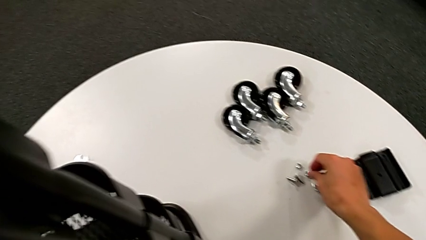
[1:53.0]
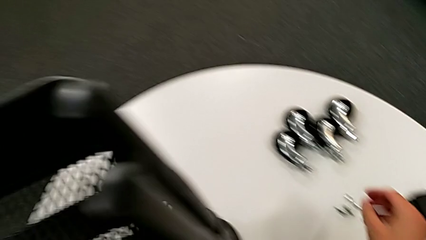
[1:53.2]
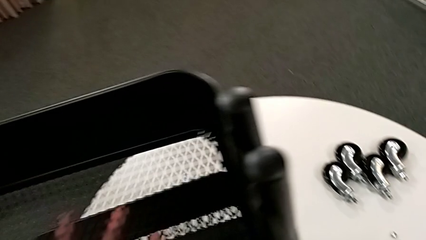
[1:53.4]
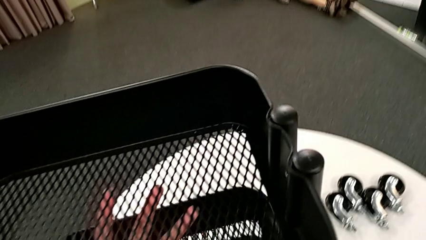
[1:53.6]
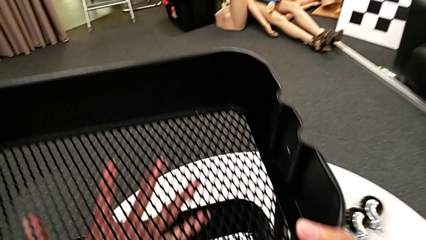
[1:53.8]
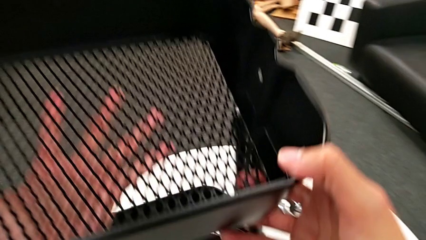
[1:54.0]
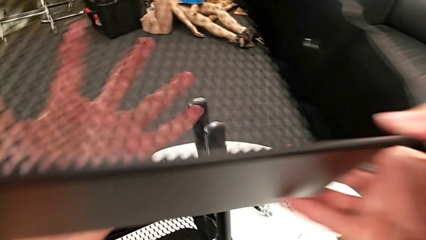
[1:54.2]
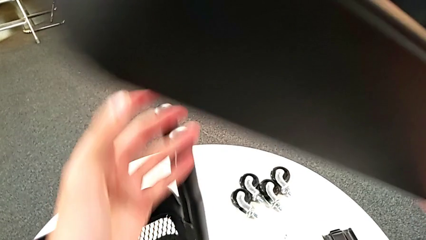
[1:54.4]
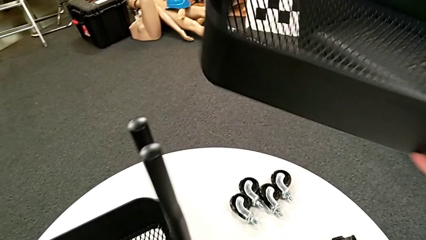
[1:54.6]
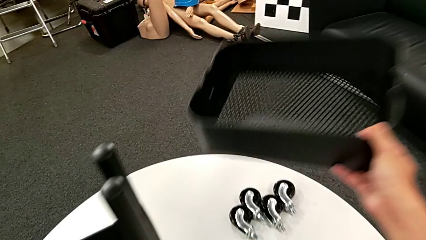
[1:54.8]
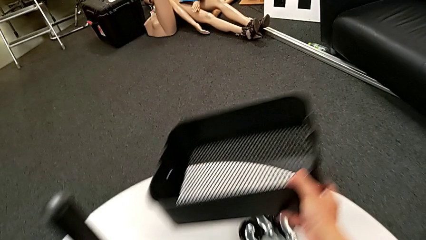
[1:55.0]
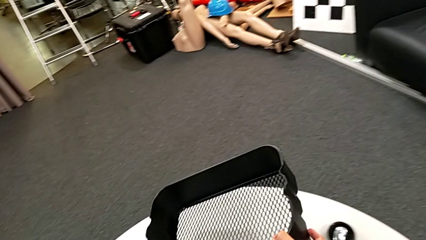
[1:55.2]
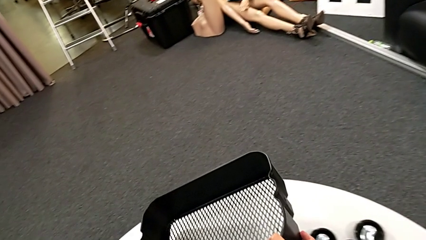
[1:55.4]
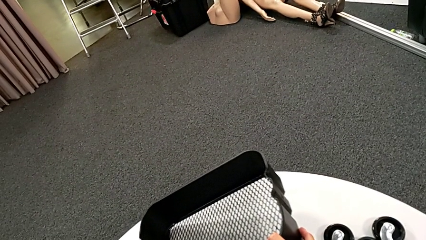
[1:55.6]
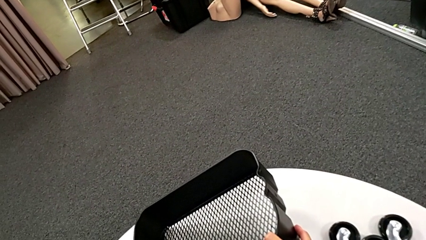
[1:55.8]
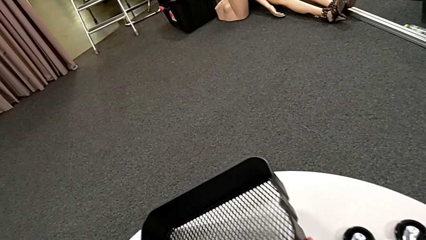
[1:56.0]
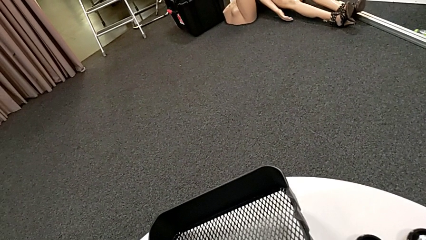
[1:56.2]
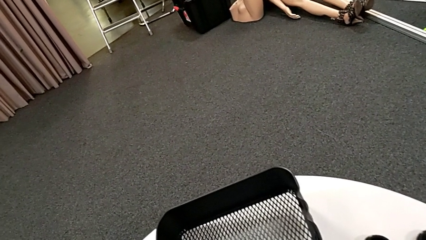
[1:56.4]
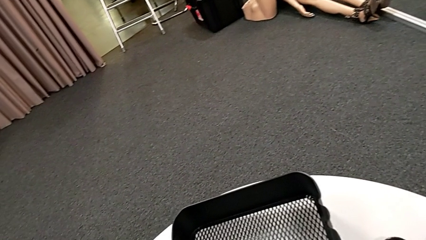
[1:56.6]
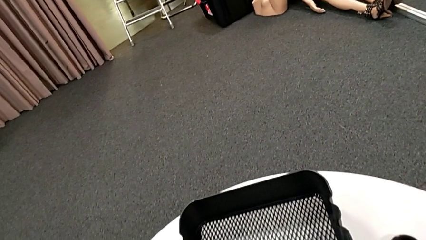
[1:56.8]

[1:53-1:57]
The camera wearer is disassembling the first tray. They disassemble the grid tray and place it.

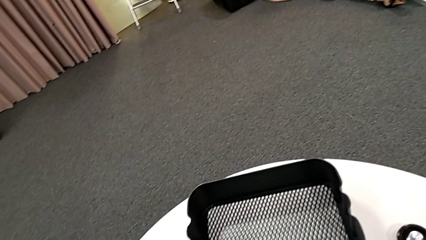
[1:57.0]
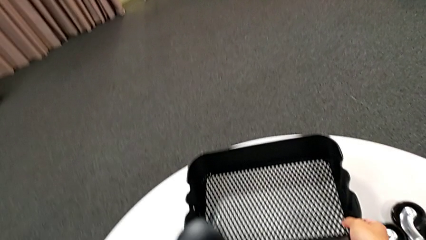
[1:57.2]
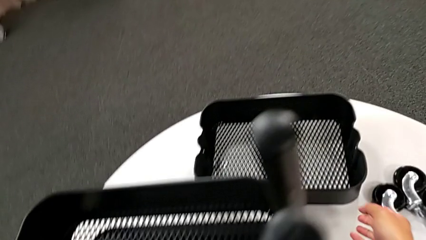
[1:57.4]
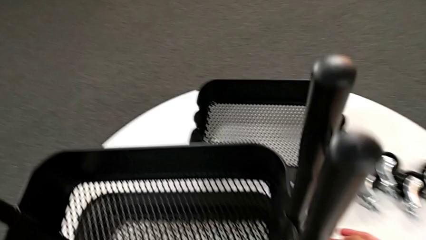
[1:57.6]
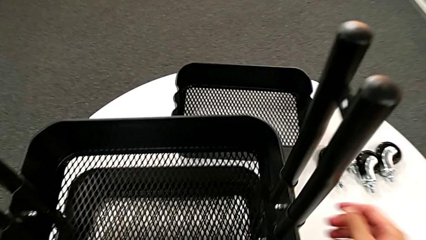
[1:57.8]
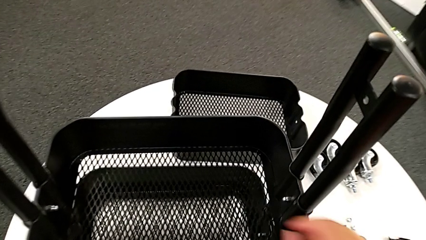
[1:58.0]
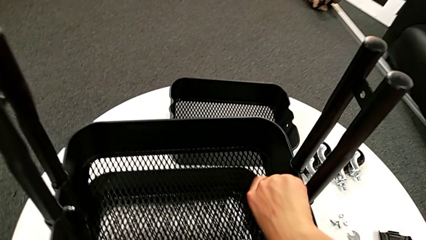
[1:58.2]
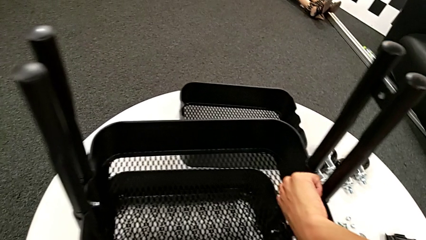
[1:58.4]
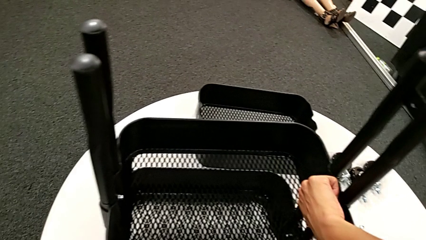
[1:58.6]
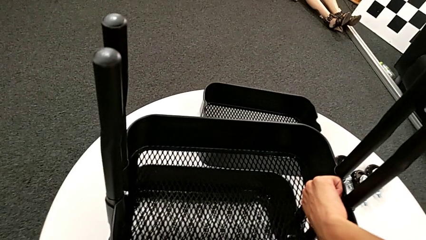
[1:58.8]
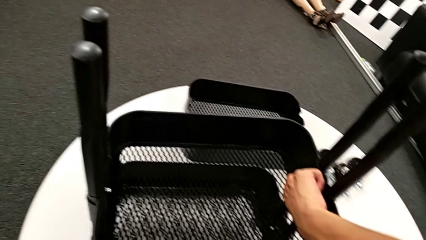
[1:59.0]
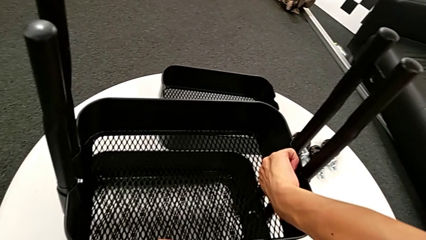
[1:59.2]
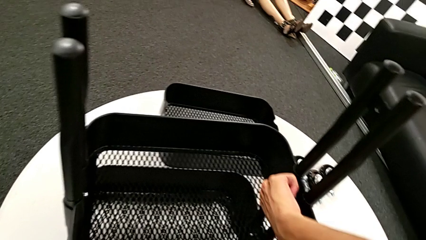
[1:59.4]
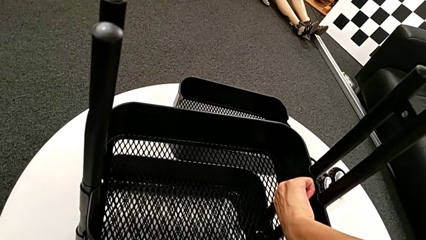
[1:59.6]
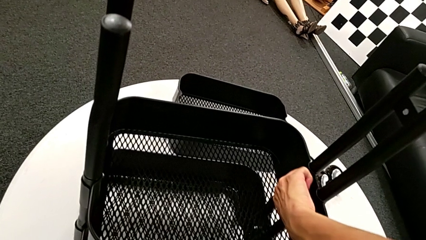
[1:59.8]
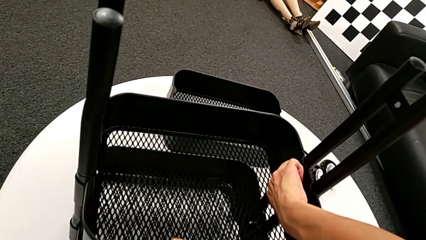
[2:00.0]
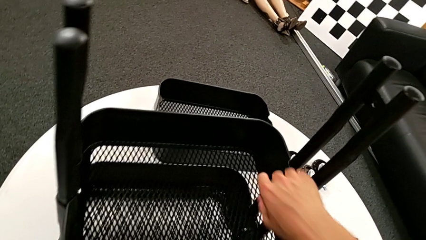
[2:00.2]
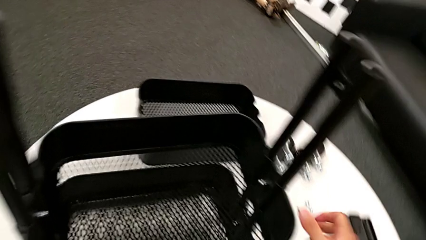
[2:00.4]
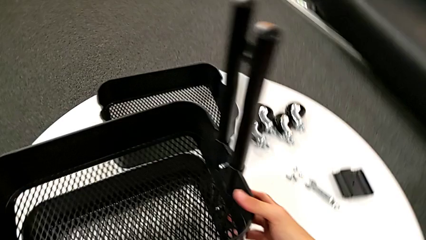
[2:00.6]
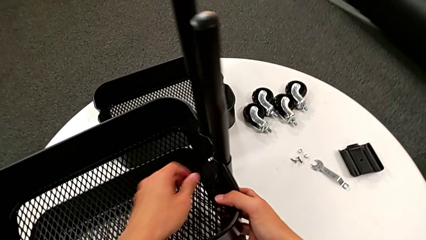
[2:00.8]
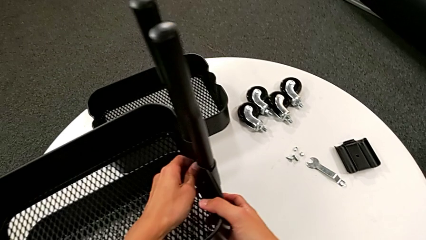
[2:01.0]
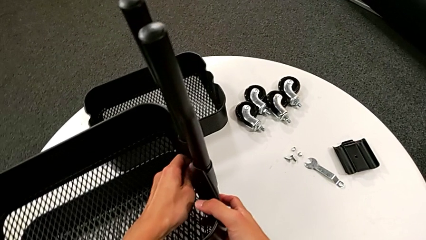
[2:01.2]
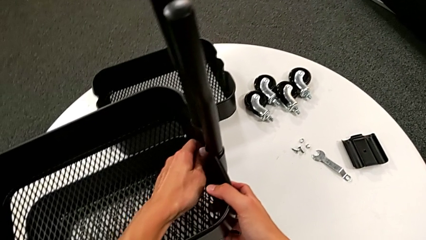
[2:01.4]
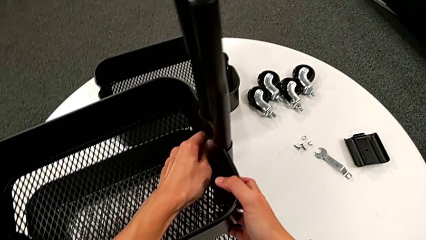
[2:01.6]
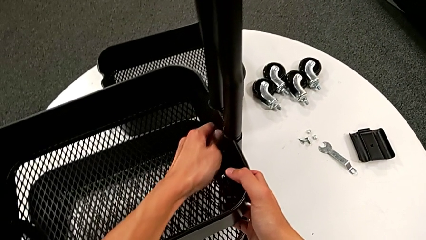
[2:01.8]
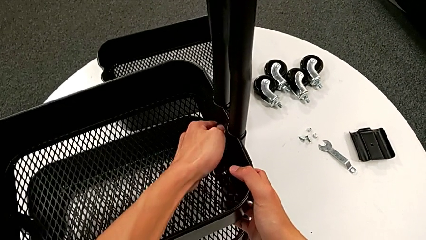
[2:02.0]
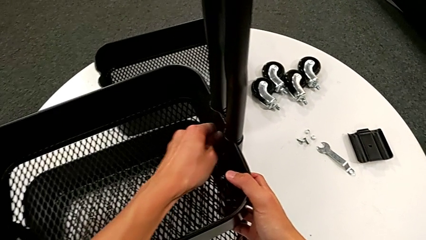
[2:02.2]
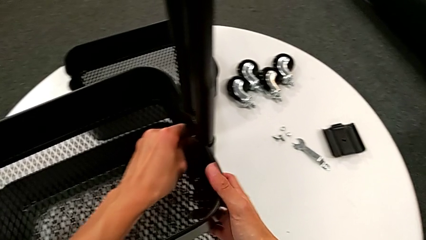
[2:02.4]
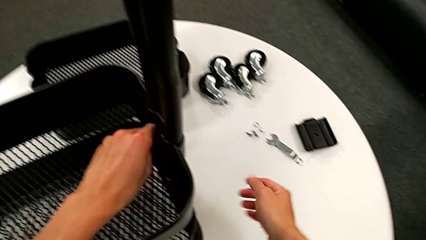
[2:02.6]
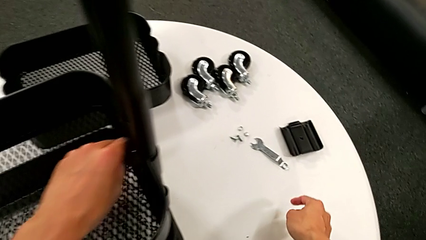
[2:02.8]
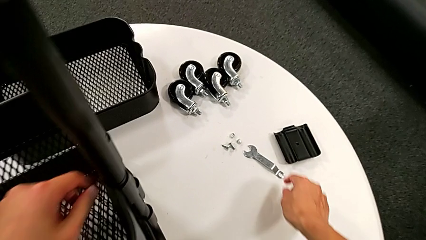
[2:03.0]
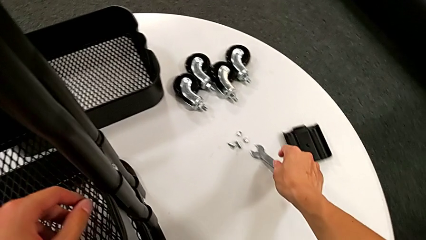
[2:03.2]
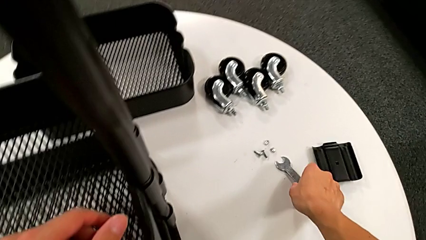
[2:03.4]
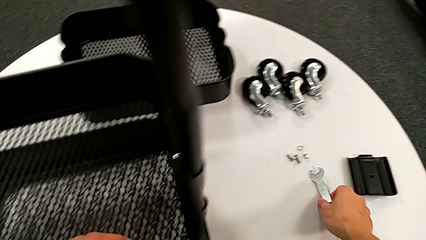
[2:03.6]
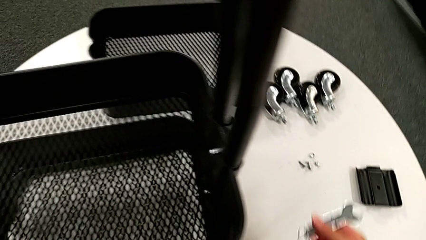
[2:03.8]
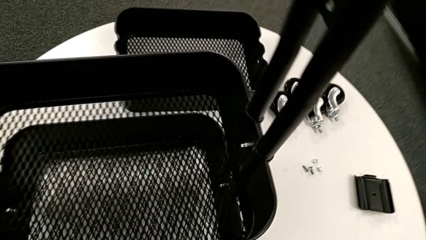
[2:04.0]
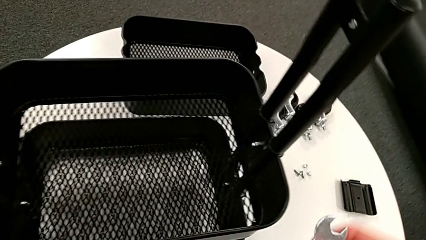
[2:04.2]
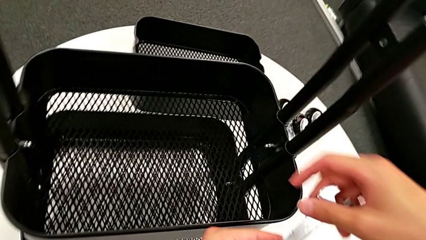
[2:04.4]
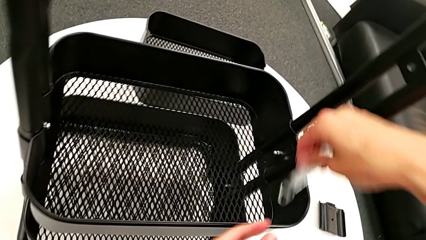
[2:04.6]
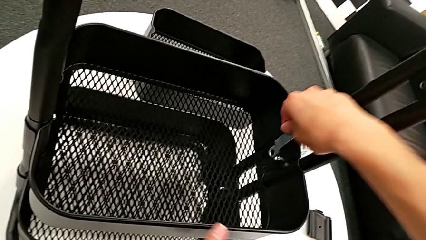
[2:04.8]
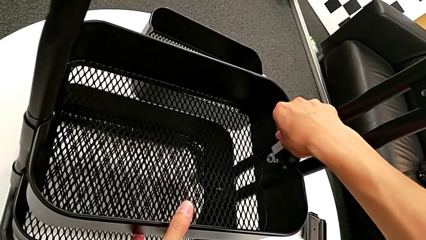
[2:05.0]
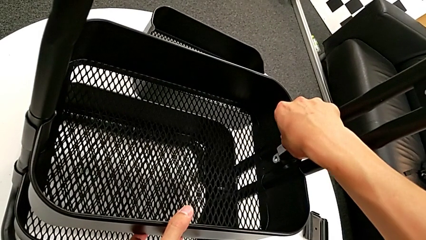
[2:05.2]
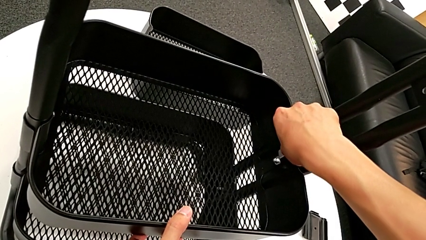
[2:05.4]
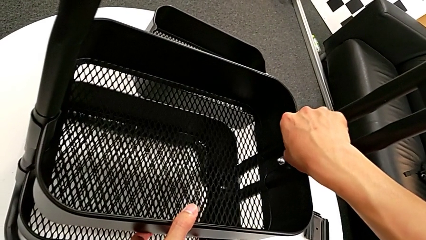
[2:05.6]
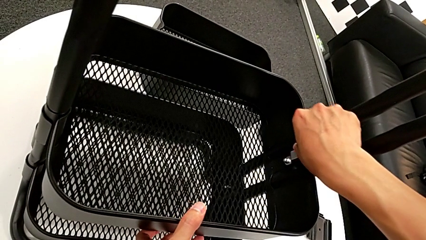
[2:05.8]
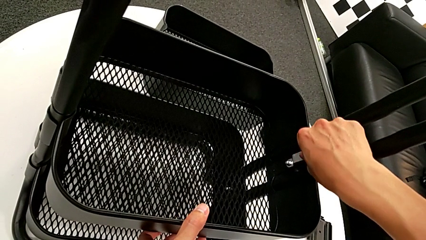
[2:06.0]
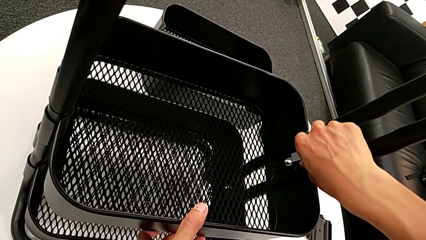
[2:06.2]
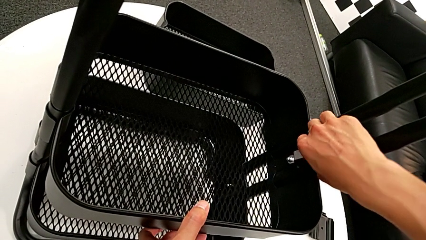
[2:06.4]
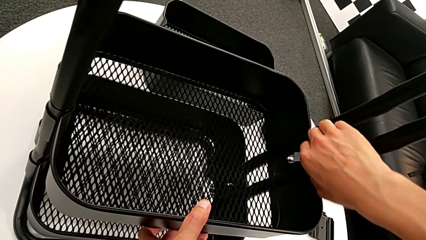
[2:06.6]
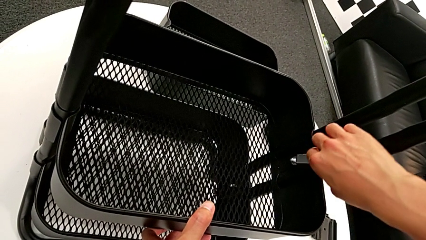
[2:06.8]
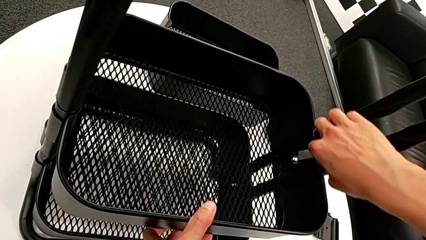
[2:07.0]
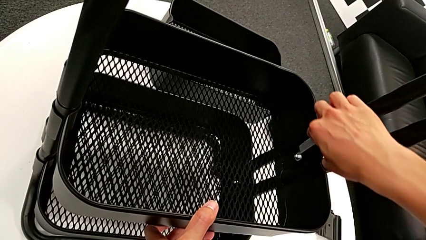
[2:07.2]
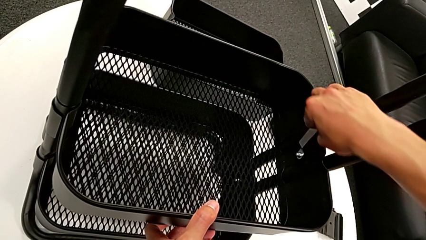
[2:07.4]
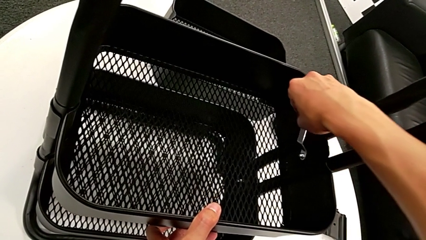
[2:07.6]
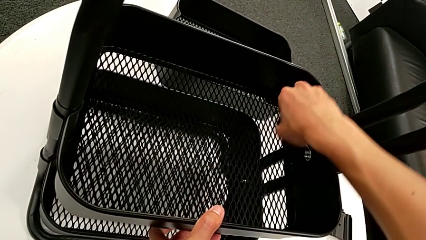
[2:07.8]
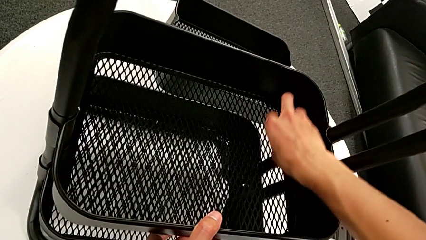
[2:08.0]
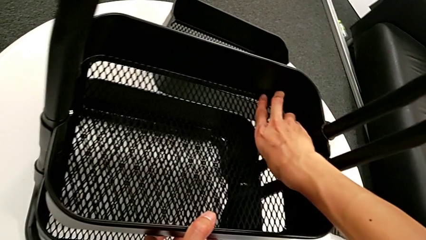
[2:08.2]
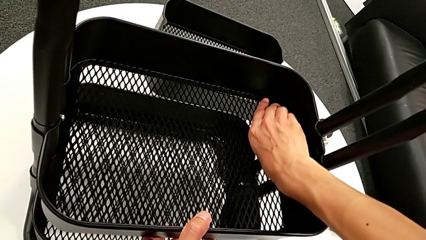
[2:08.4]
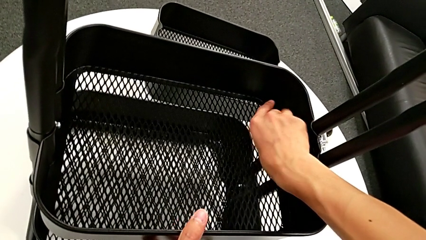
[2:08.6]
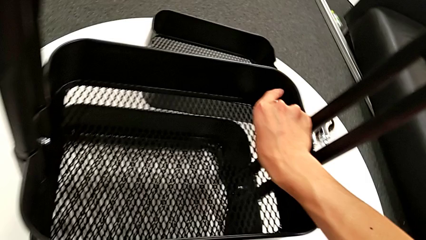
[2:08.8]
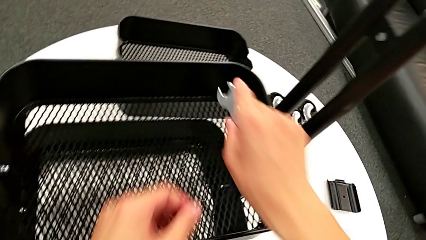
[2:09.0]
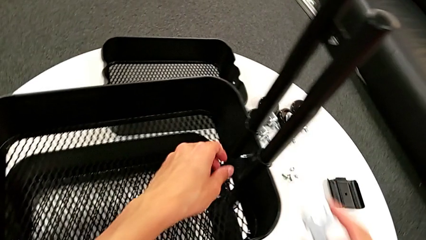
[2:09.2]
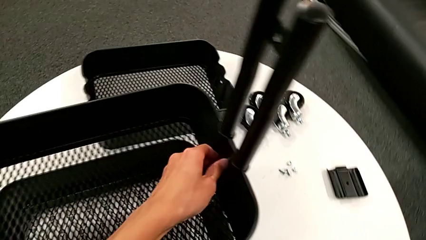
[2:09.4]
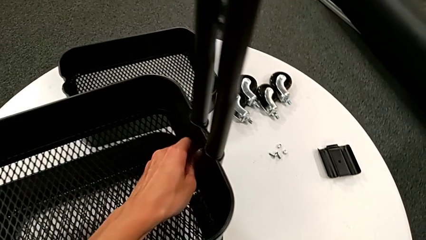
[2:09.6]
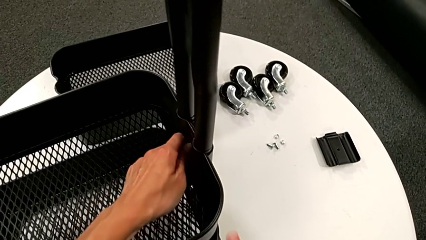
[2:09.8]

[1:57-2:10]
The camera wearer is disassembling the second tray. They approach the hexagon cap nut, unscrew it and wrongly screw it, being unable to unscrew the hexagon cap nut. They grab the hexagonal wrench, insert it, unscrew the hexagon cap nut and withdraw the hexagonal wrench.
